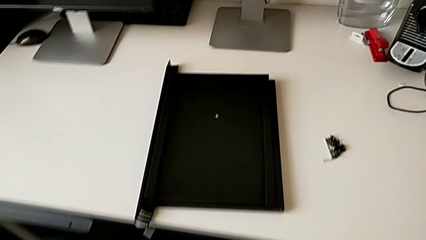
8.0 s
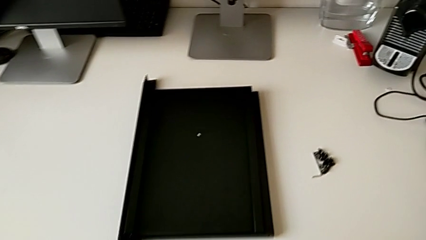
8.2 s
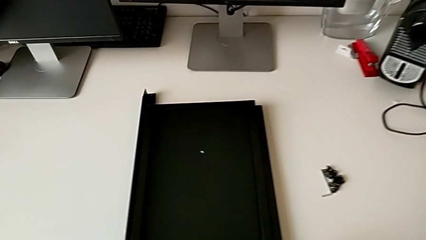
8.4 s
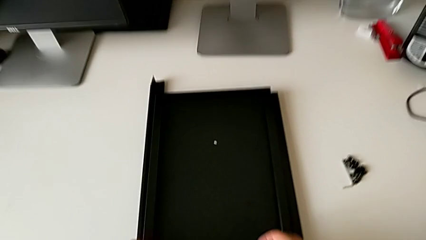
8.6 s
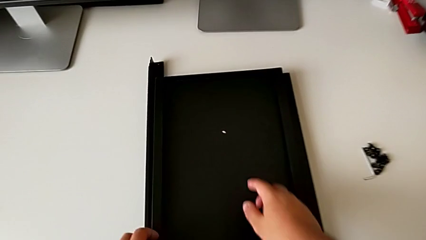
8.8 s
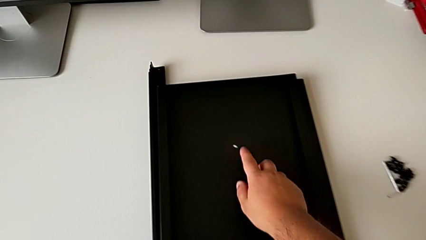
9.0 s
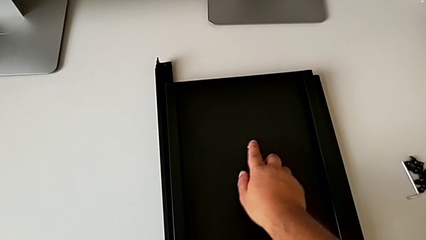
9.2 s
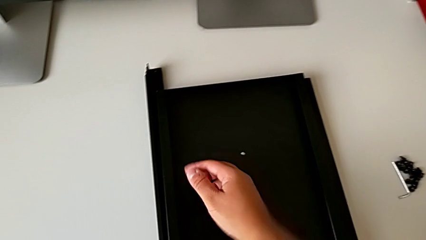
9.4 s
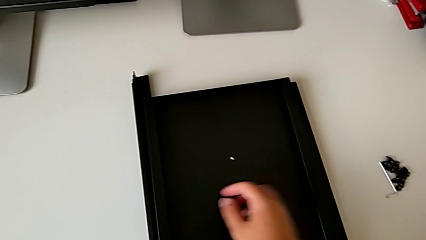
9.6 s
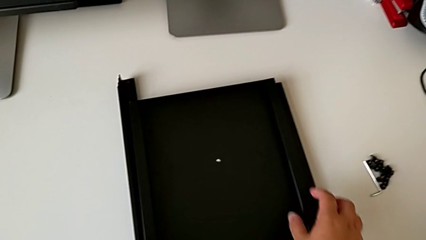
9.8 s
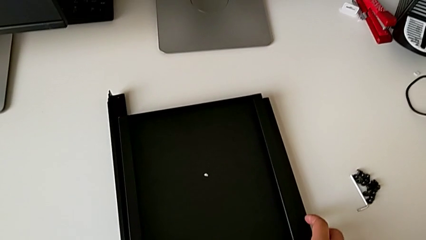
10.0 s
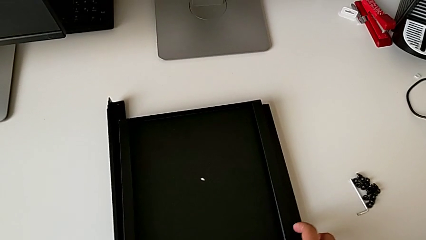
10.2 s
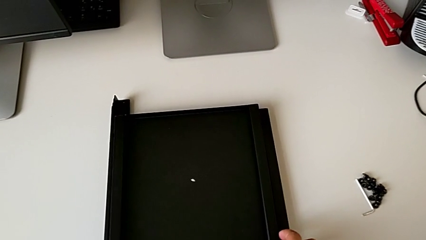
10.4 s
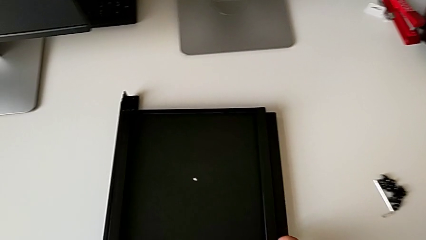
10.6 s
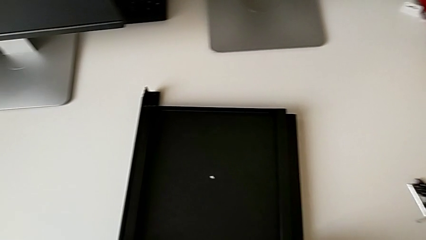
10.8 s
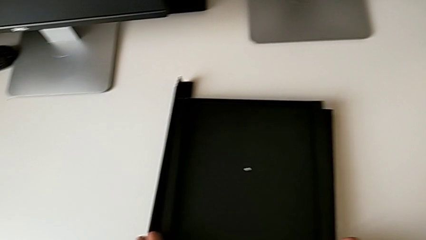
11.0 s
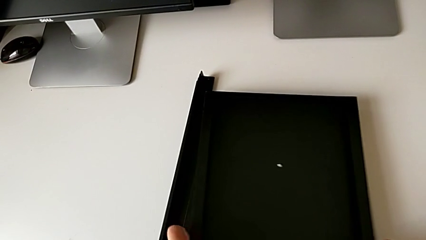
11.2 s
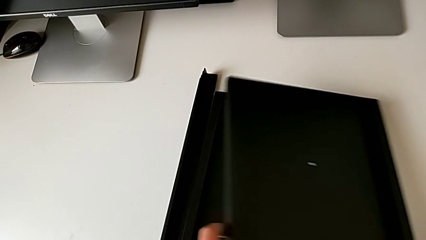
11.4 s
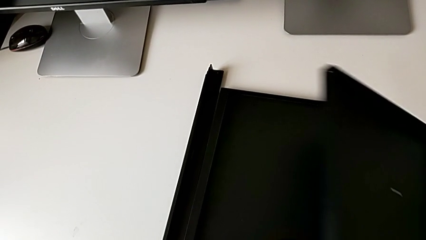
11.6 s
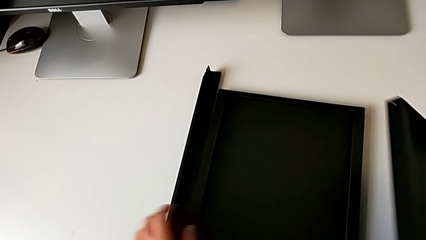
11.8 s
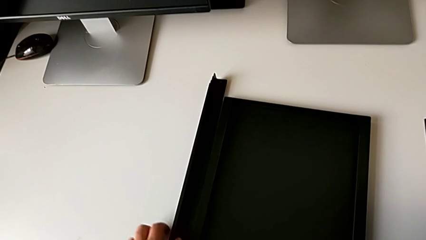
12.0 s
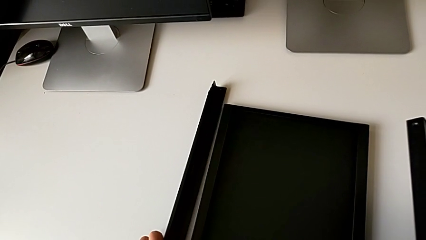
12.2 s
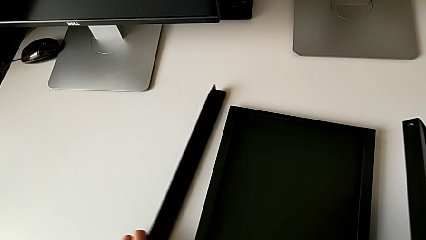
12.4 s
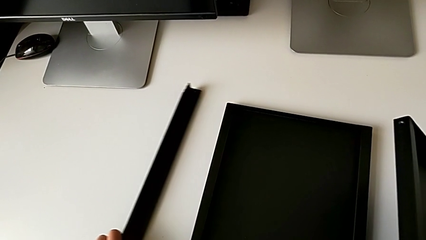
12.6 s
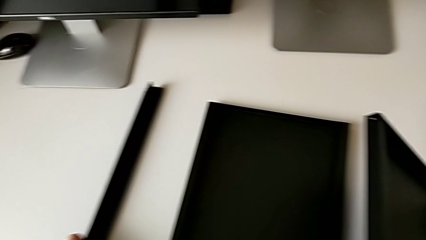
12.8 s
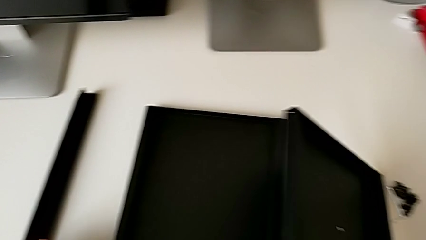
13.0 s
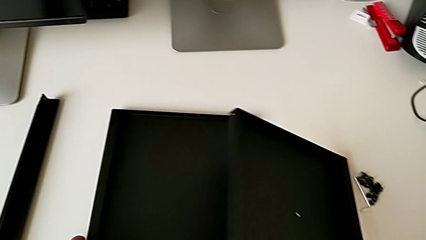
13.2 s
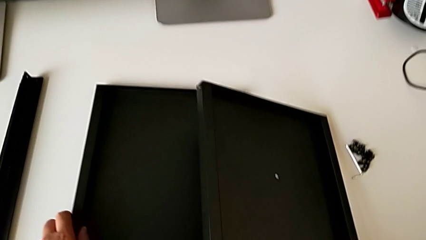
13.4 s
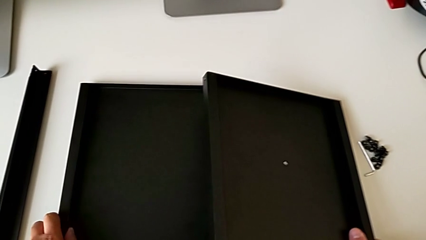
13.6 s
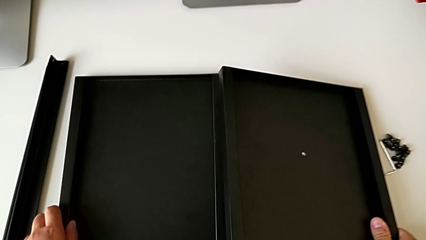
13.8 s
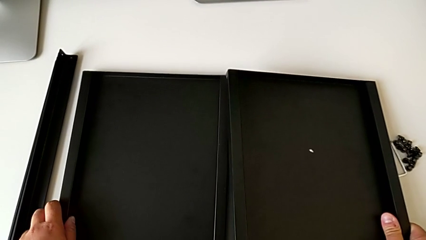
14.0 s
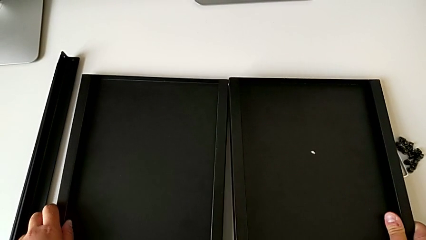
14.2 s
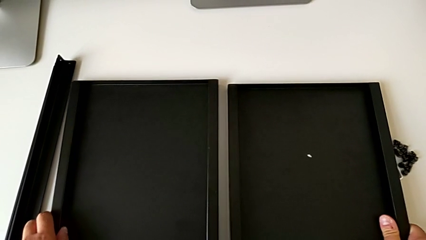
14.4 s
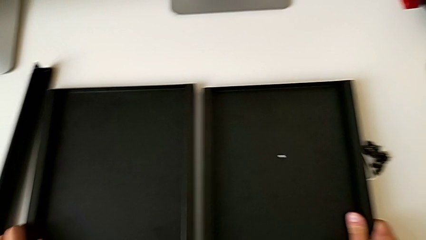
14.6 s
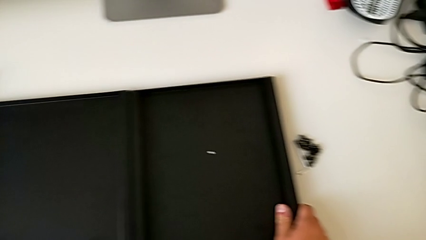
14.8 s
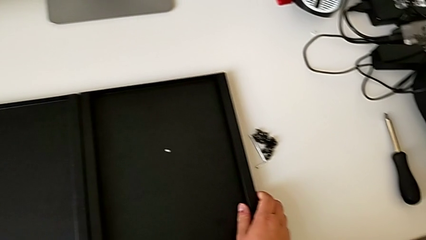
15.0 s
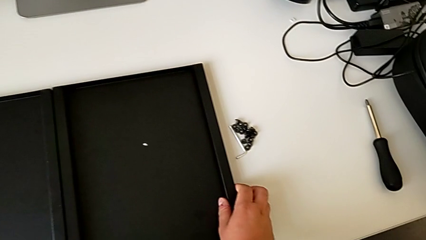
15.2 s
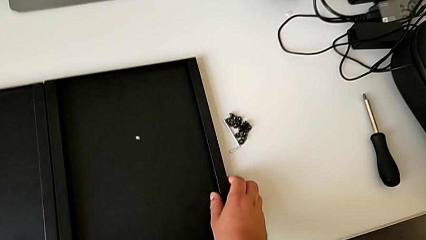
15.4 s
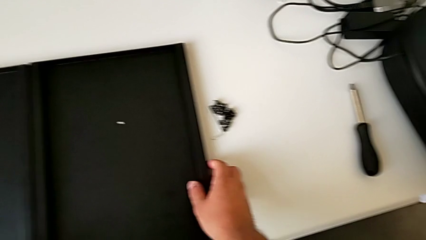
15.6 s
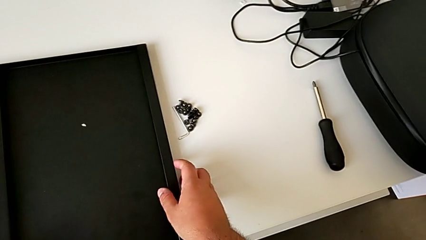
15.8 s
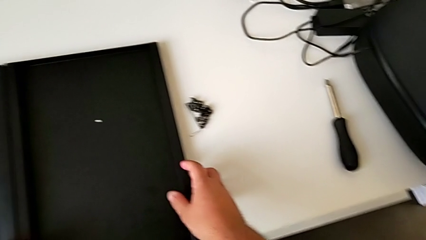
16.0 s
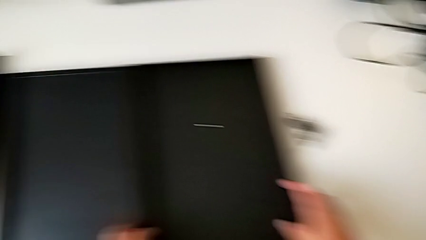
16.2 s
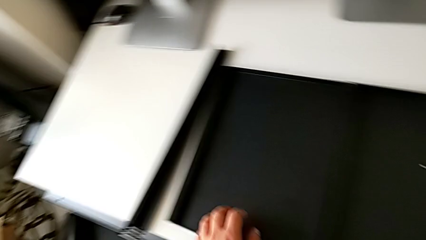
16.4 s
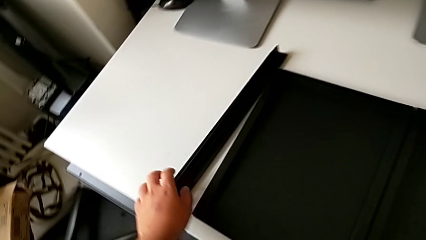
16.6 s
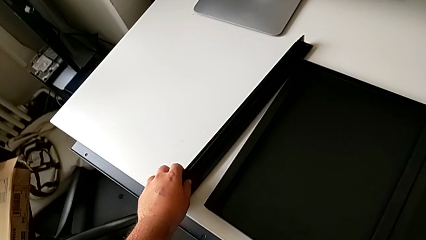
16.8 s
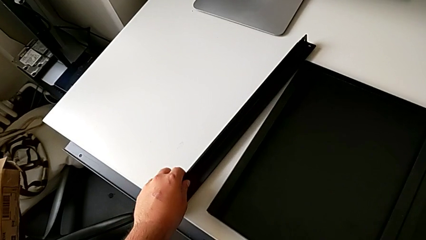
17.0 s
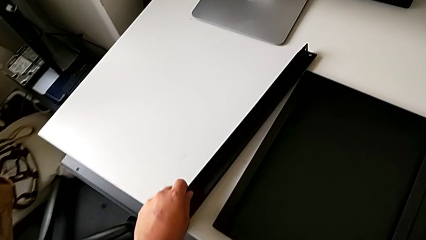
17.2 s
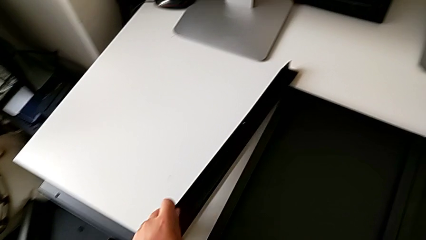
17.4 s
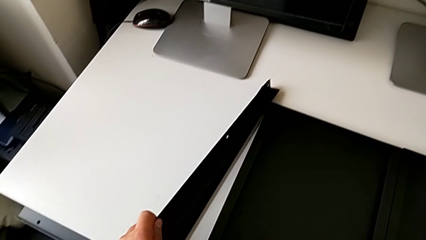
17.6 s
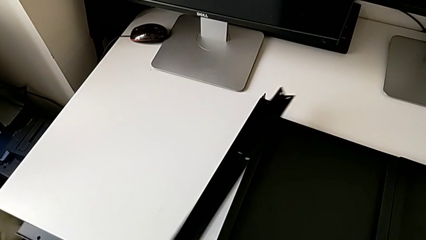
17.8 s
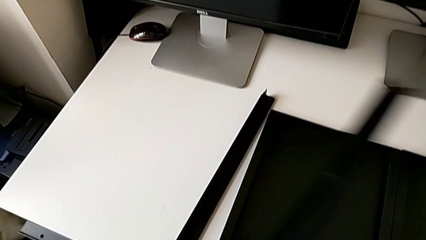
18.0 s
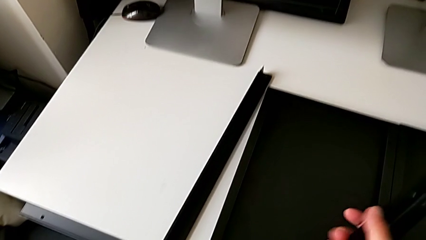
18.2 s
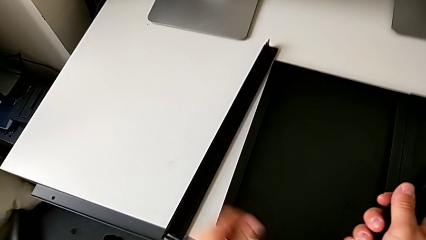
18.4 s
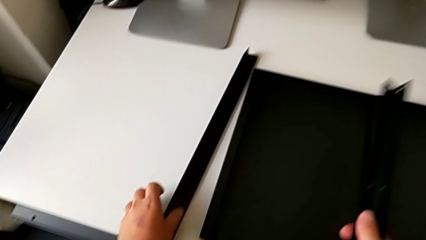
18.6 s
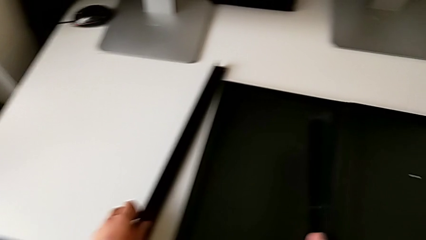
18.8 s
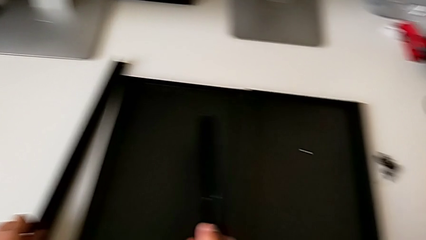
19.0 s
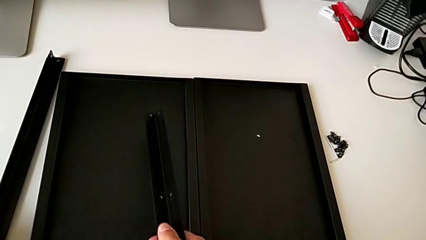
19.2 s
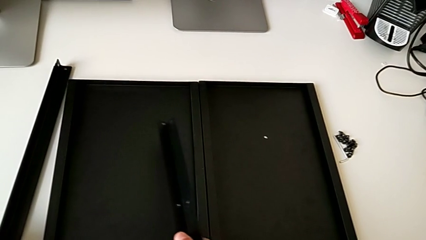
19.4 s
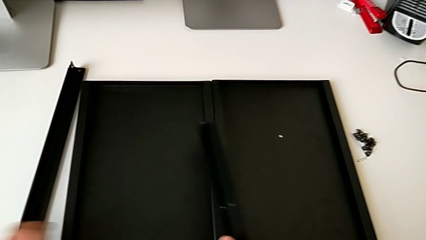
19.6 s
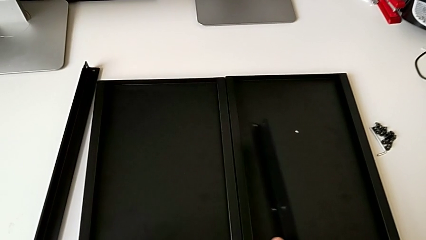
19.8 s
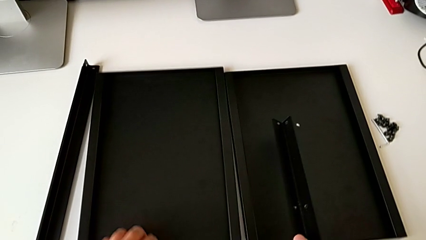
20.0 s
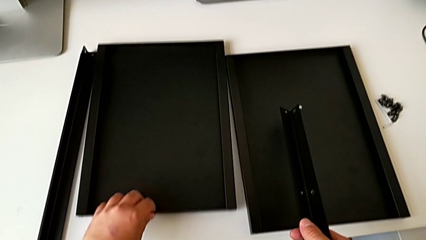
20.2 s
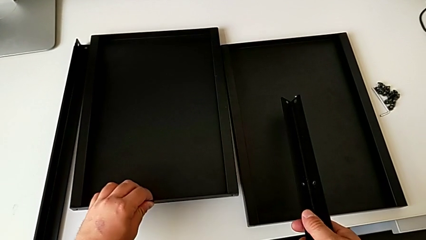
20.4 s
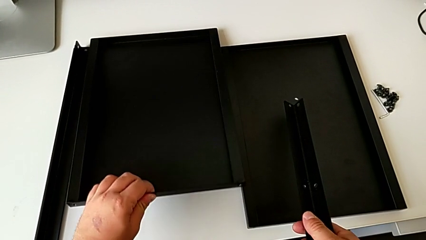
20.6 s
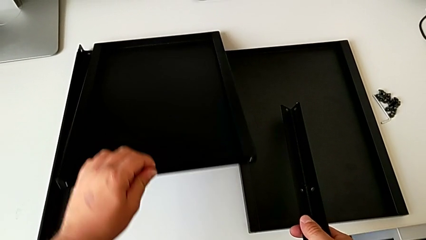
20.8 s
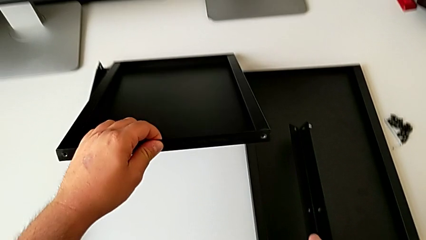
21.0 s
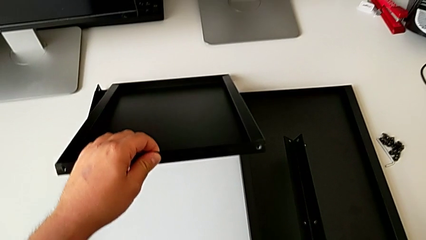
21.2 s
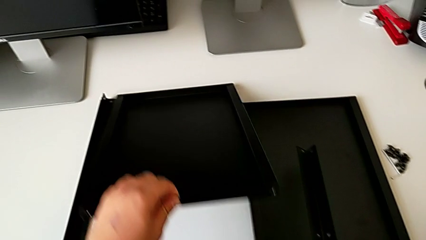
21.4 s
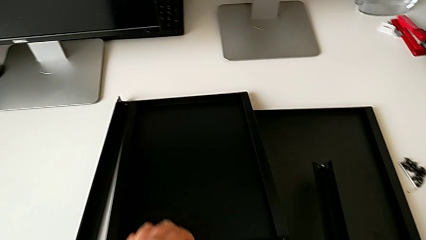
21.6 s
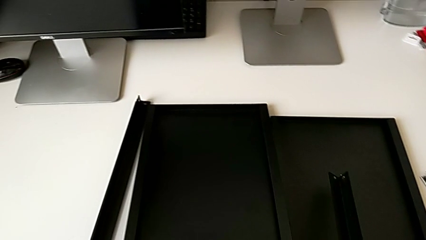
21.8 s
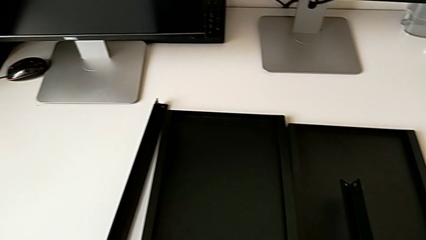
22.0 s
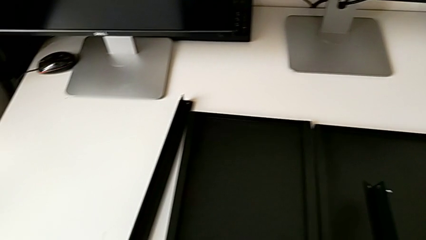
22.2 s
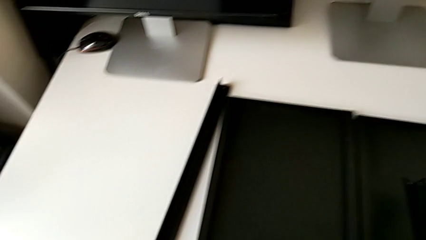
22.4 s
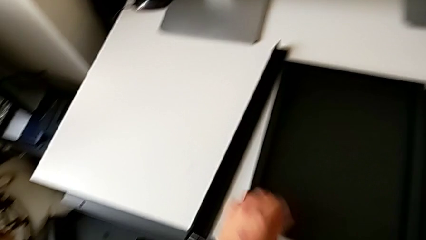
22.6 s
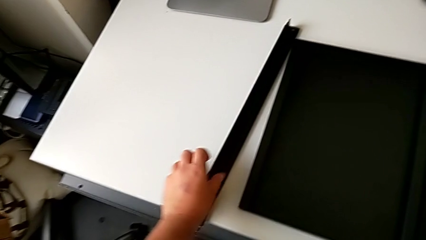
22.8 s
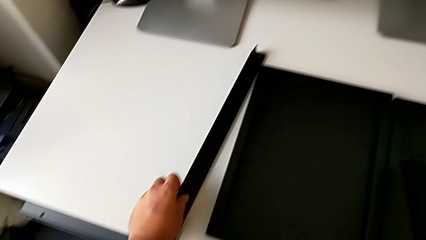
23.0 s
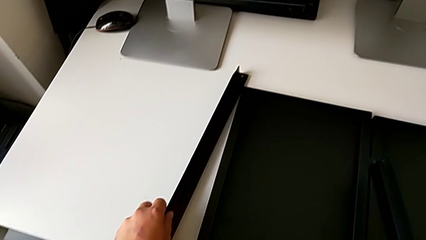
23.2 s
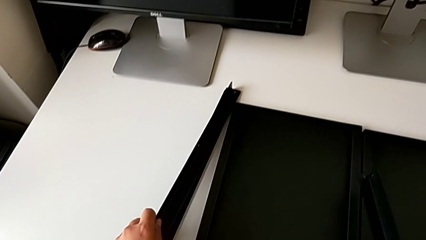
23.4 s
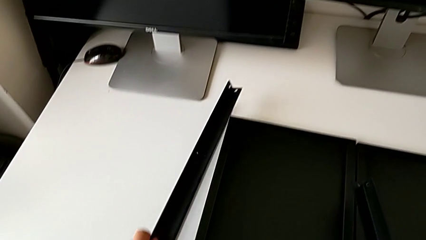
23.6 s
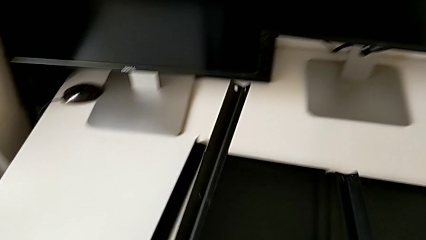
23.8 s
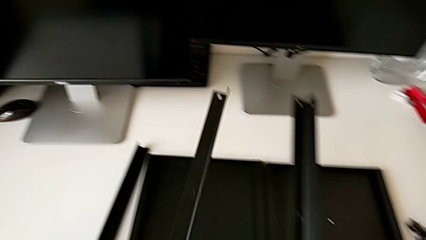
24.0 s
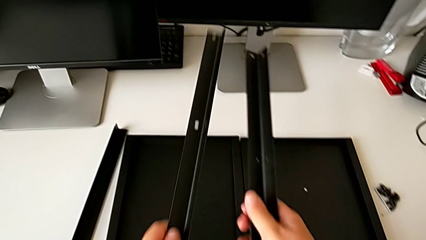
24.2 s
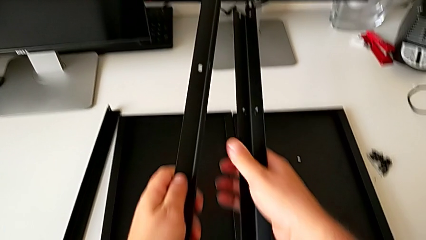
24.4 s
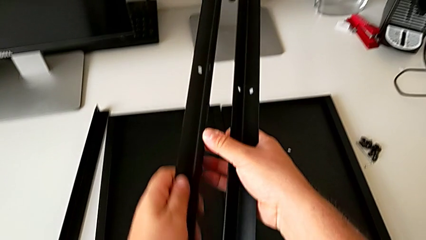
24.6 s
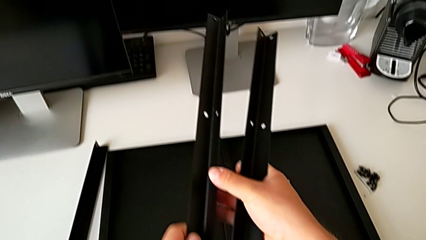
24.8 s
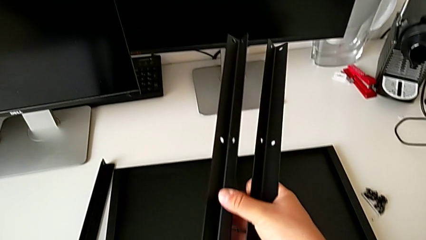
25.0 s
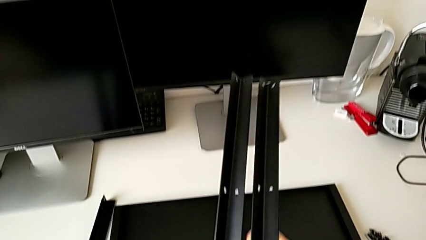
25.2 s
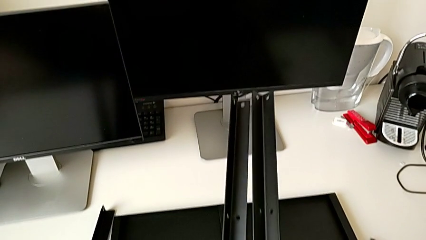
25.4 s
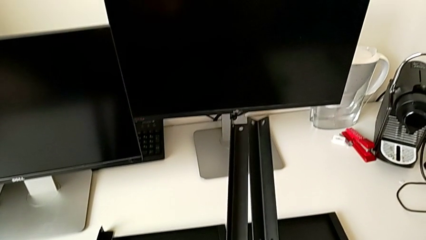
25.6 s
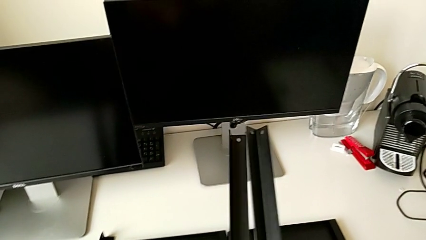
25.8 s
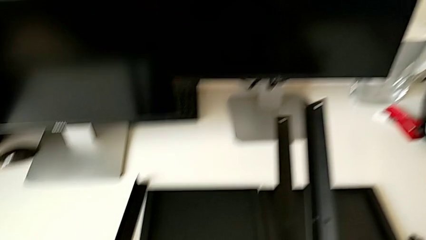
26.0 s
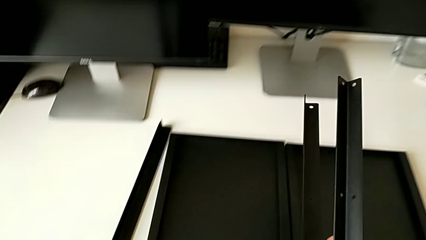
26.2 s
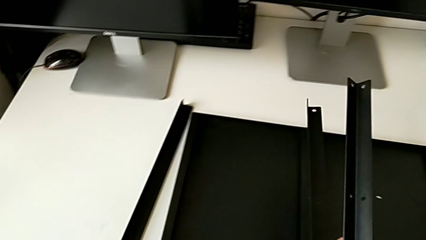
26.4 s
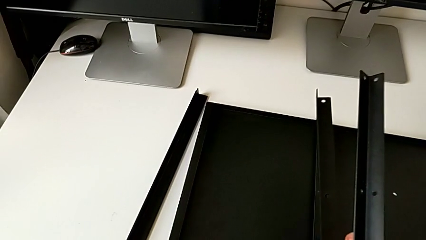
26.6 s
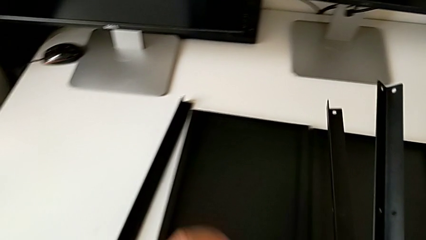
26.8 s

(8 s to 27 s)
The camera wearer is trying to assemble the shelf. They approach the tray, grab the top tray, grab the leg, grab the middle tray, grab the leg, grab the tray, approach the leg and grab the leg.
